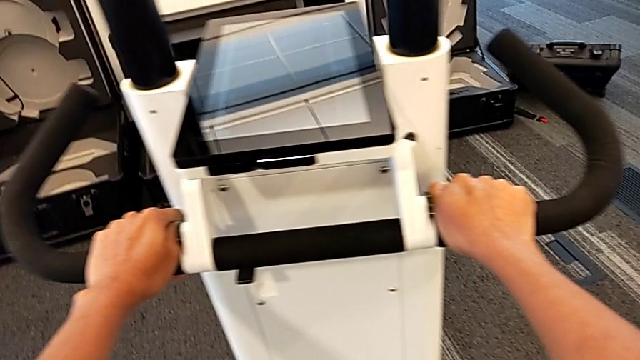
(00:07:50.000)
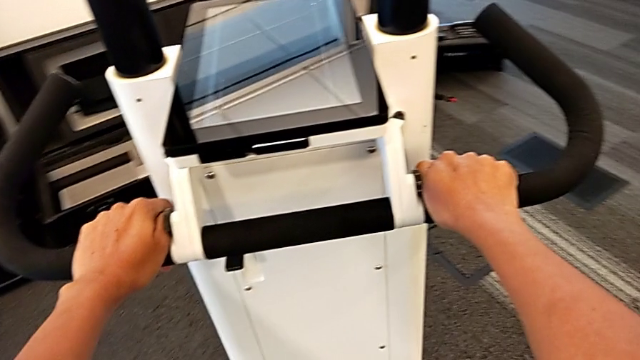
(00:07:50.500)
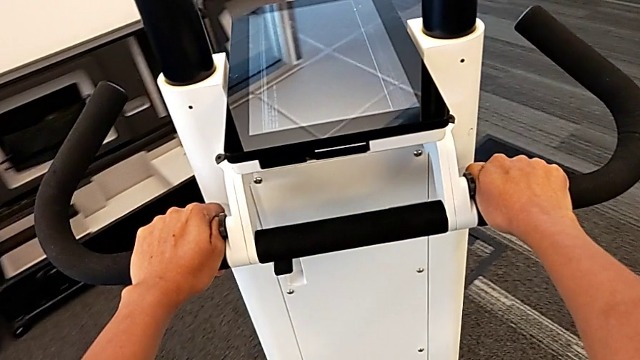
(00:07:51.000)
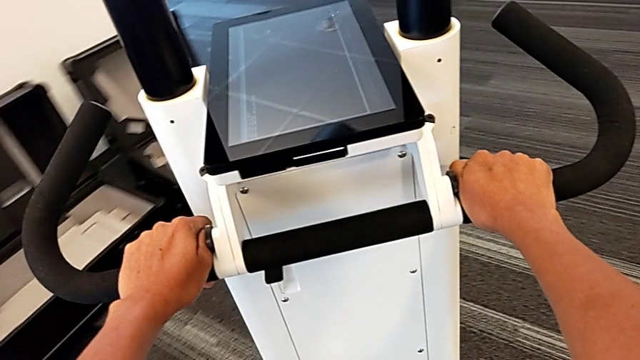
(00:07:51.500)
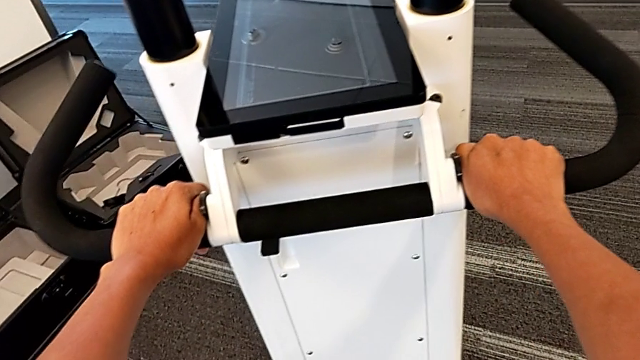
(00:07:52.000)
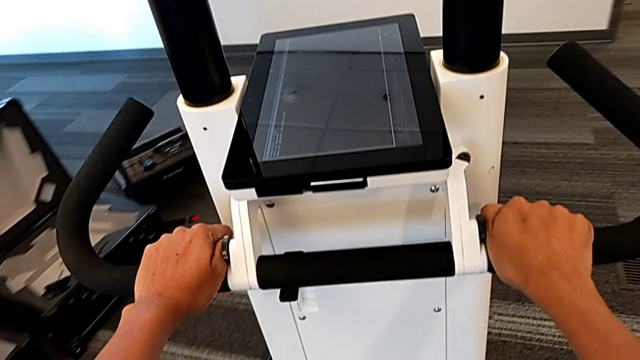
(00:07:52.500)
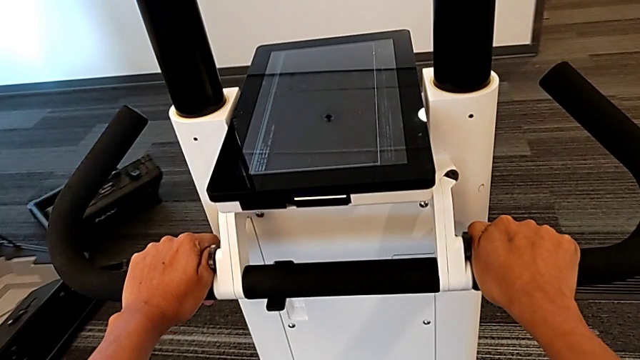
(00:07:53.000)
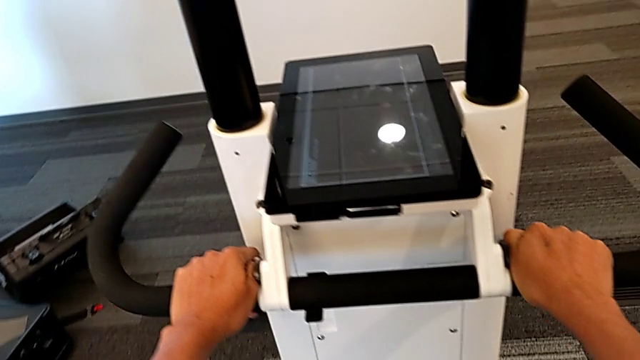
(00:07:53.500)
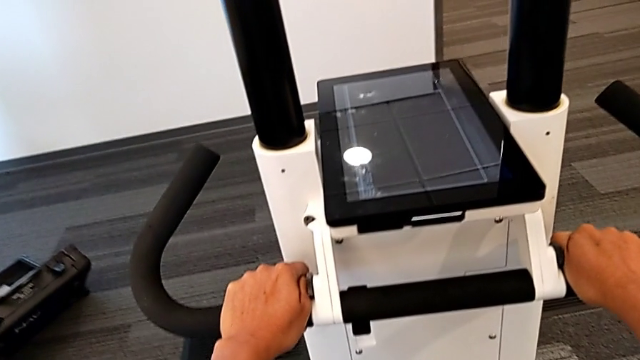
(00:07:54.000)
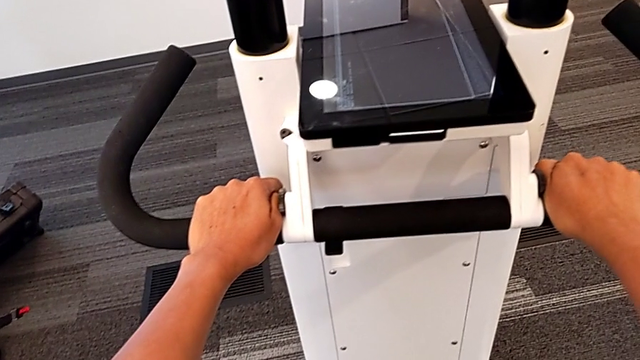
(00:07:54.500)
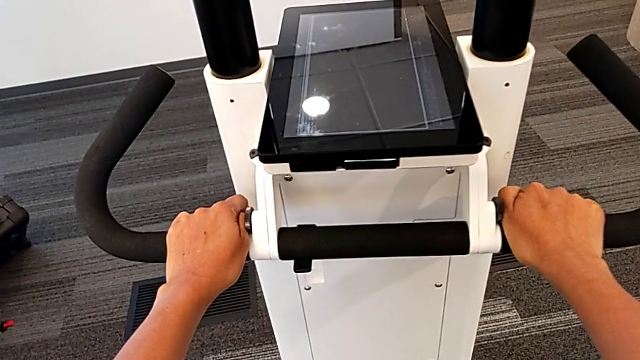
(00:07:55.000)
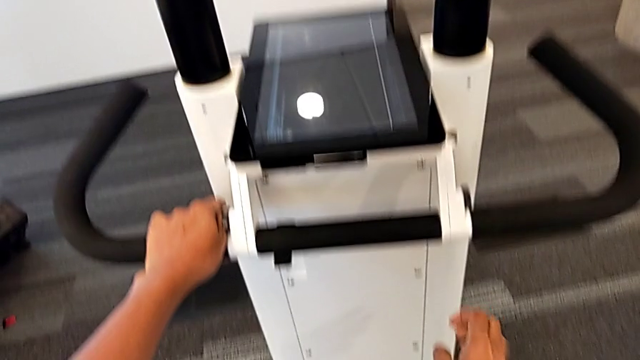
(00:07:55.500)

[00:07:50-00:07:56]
The camera wearer is driving the M6 machine. They keep sliding the NavVis.

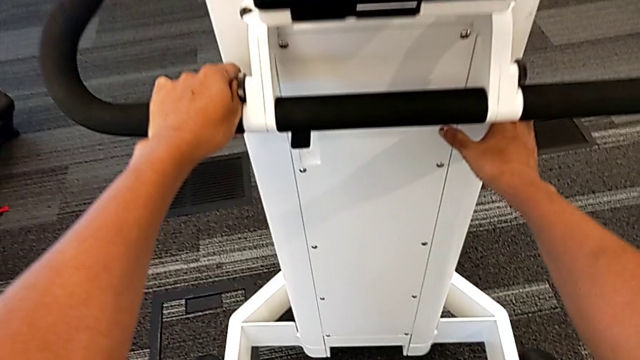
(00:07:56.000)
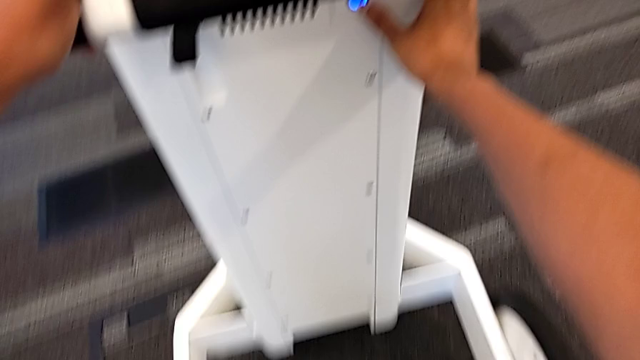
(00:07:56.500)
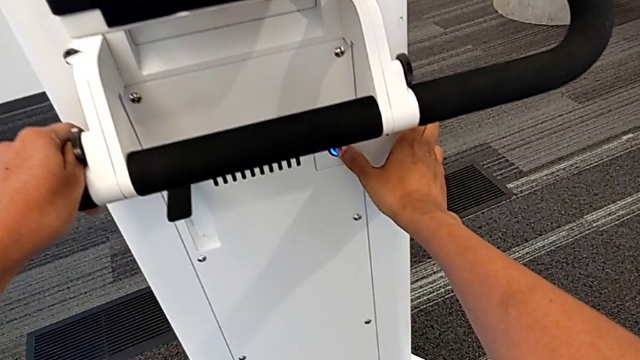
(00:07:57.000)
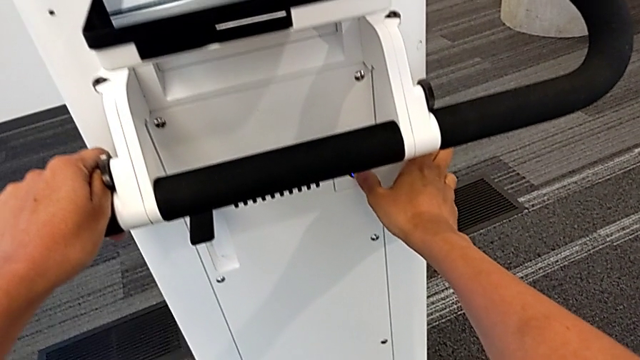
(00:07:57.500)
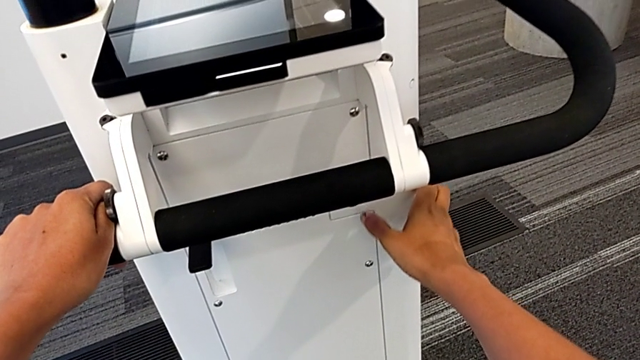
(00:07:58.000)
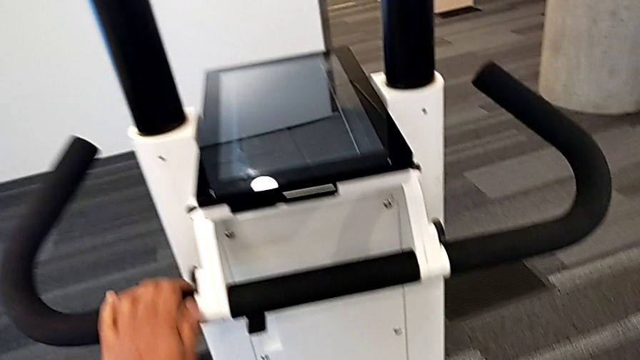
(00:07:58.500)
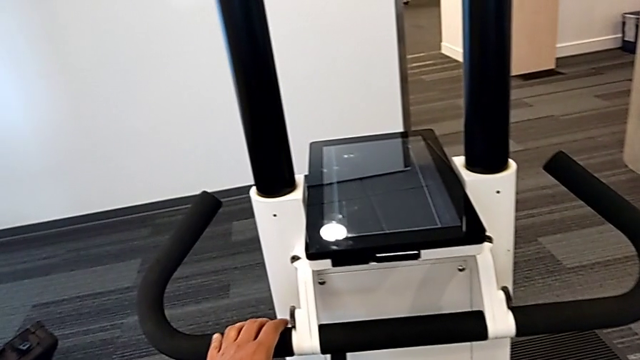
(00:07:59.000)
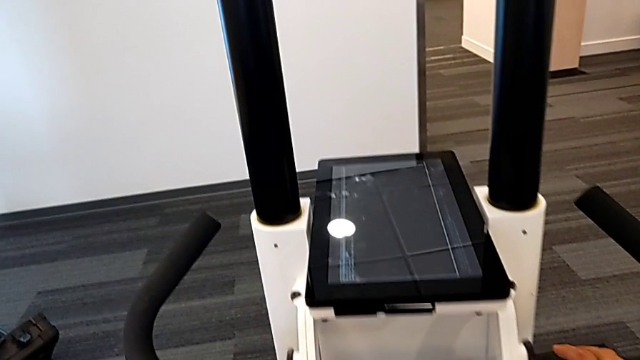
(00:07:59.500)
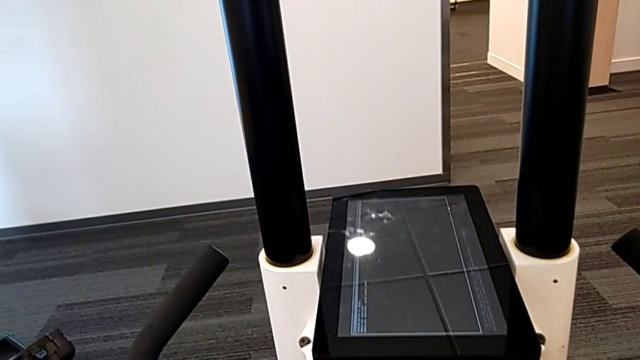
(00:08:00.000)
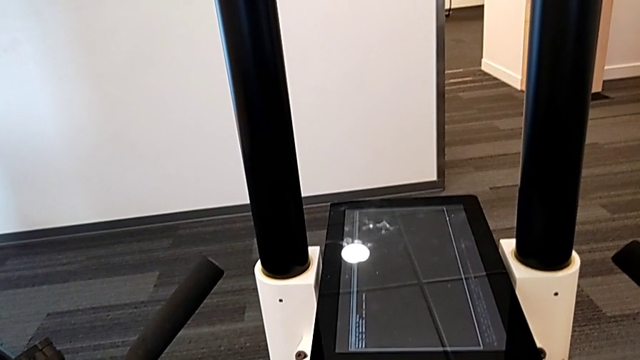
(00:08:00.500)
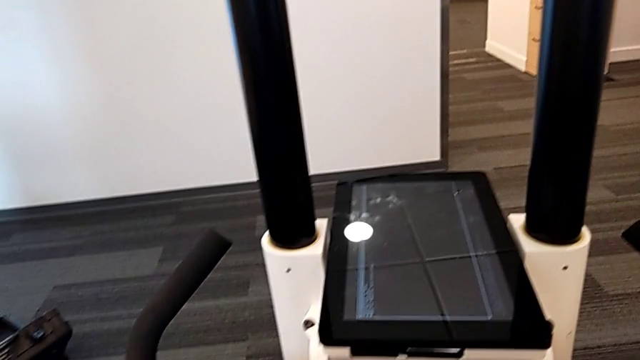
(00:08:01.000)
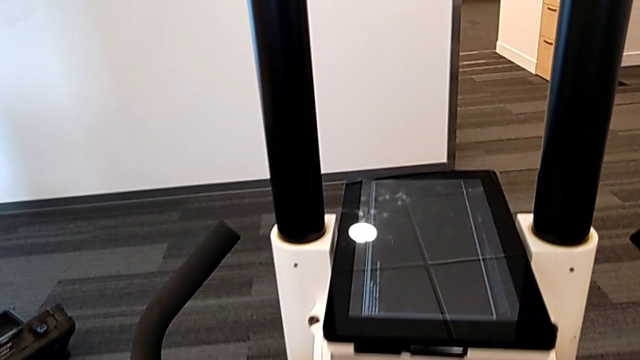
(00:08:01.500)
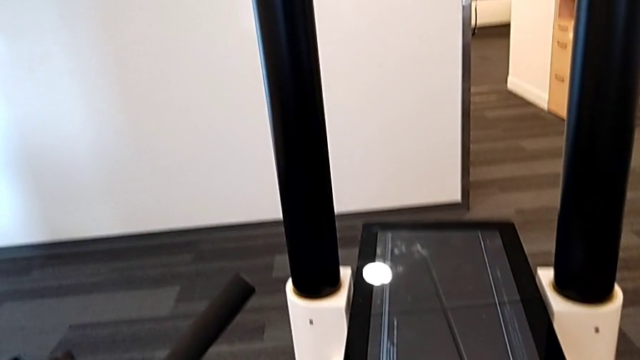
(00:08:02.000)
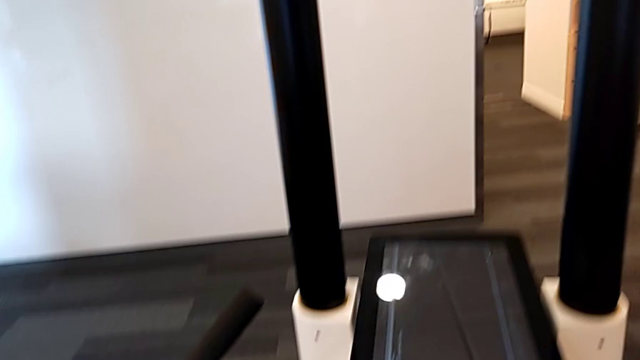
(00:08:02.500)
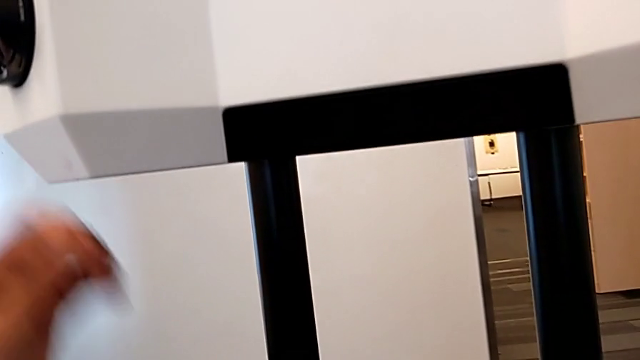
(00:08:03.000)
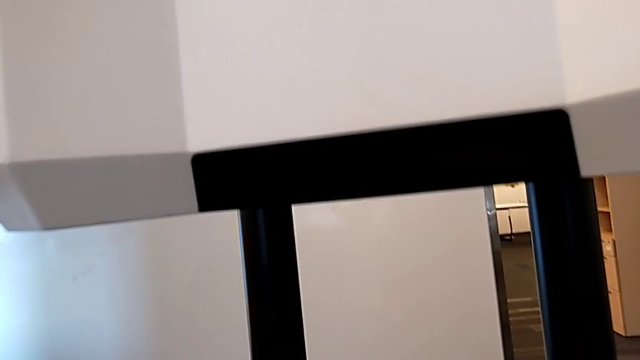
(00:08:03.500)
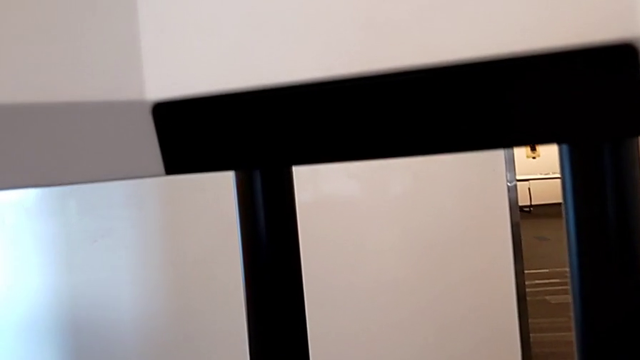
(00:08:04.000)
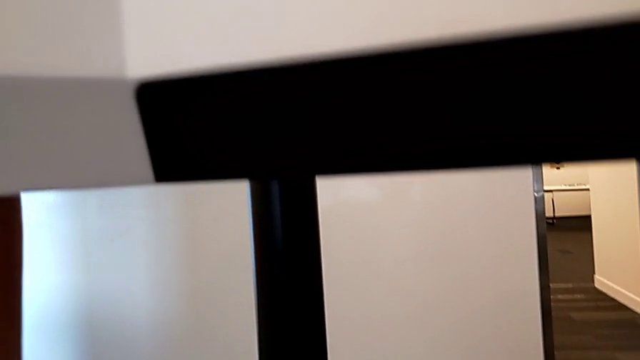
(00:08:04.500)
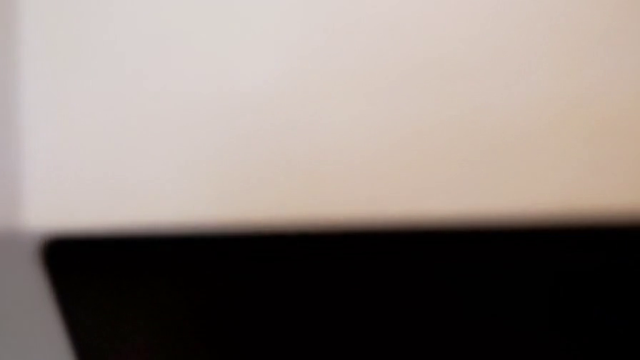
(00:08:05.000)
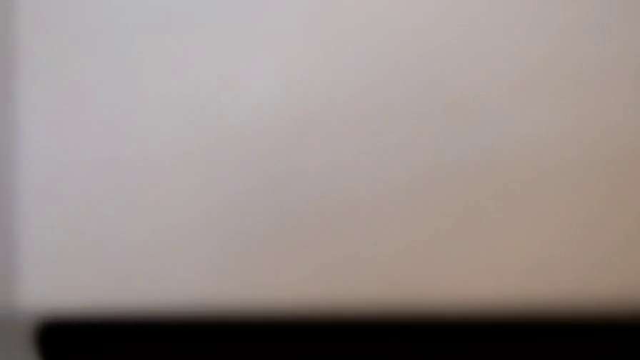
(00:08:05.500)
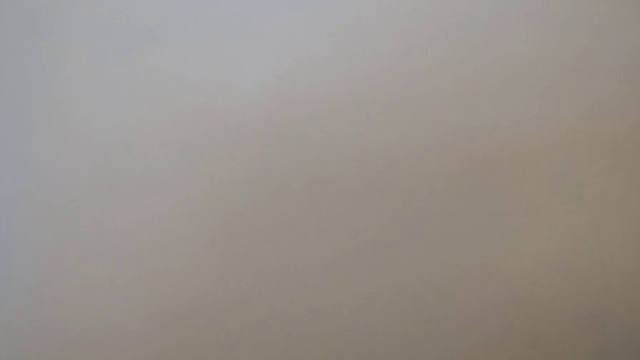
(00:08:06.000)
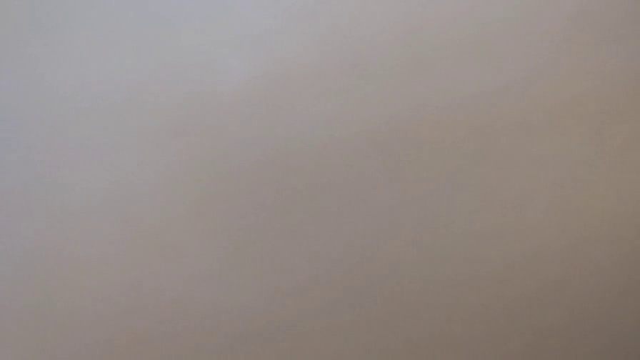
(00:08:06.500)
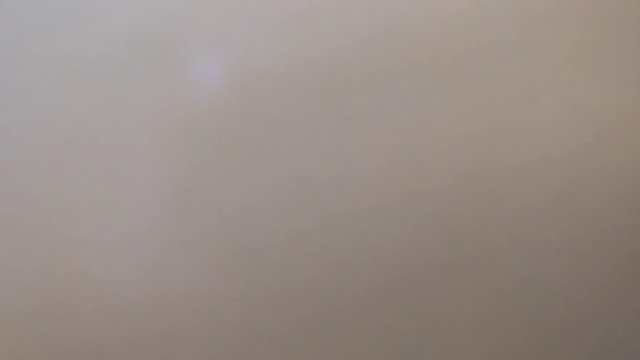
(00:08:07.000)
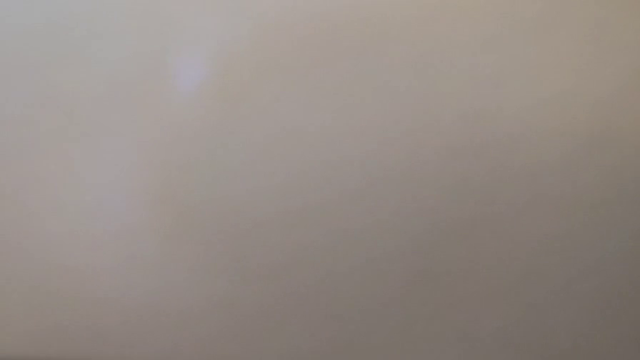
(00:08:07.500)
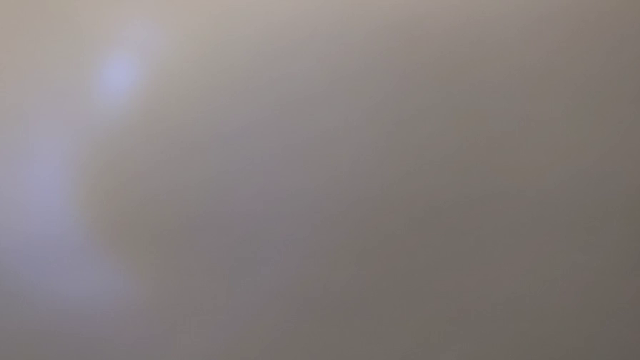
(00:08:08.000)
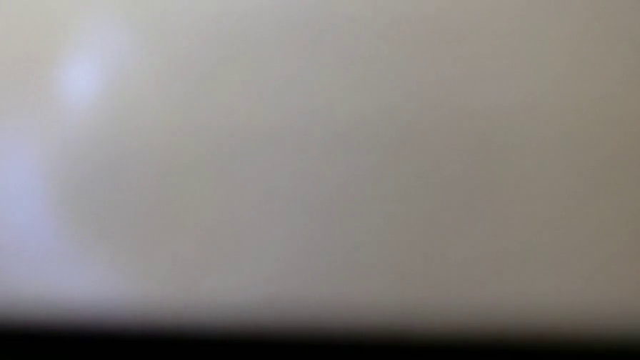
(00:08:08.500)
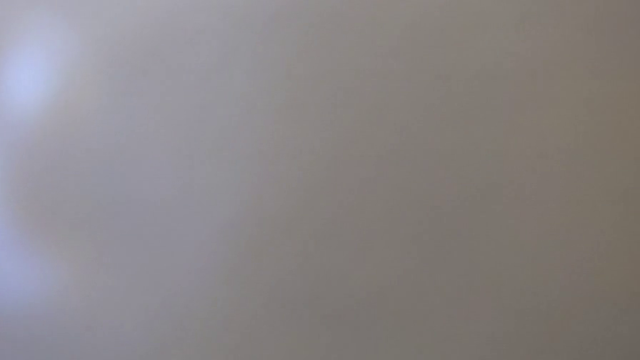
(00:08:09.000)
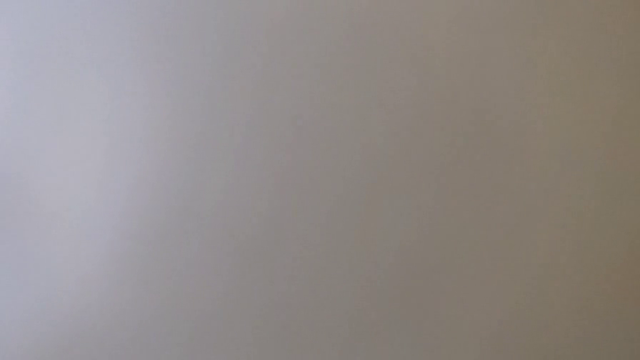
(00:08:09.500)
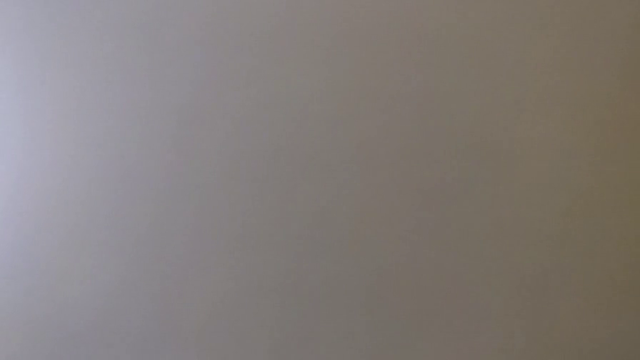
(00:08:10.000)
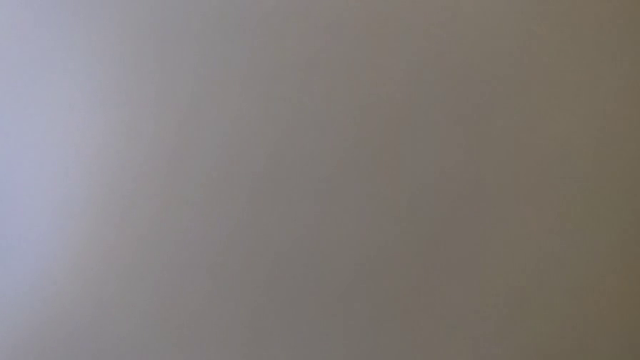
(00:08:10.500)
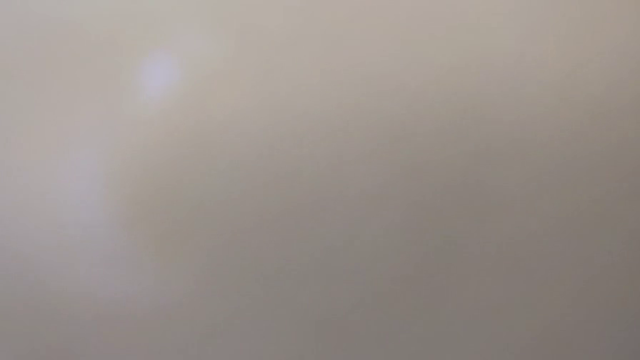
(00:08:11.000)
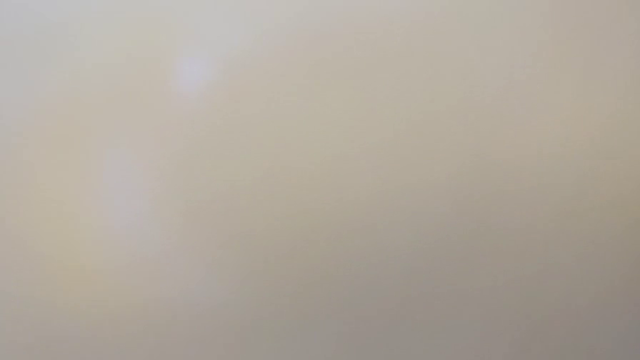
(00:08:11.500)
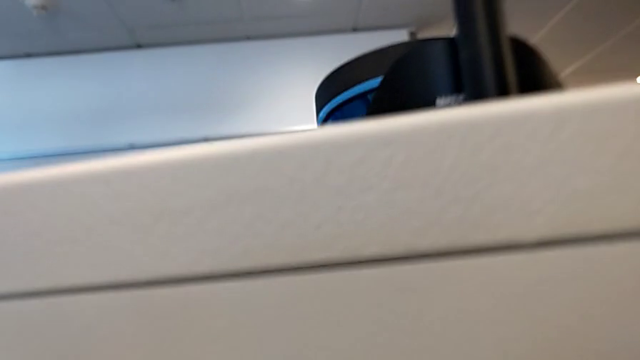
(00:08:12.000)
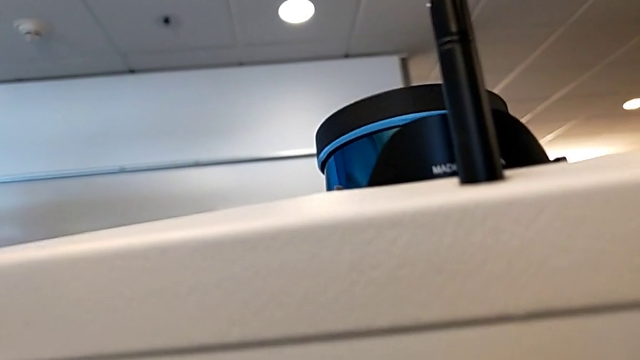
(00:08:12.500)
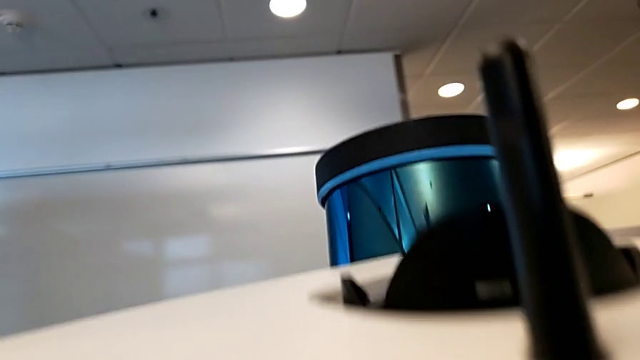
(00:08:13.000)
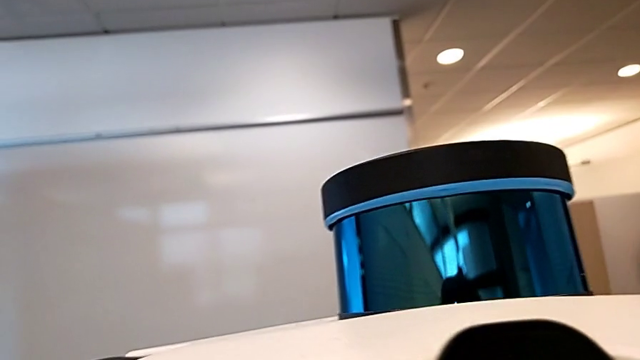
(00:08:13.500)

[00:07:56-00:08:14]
The camera wearer is turning off the M6 machine. They press the button and grab the M6 head.
